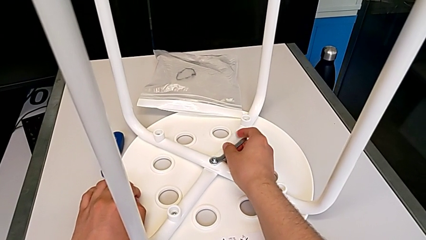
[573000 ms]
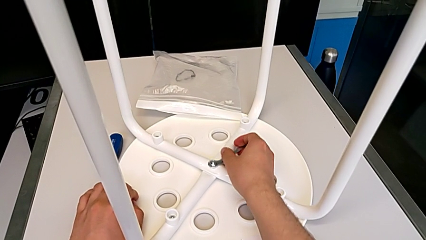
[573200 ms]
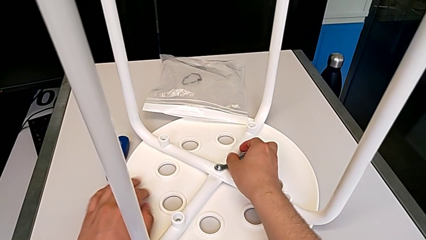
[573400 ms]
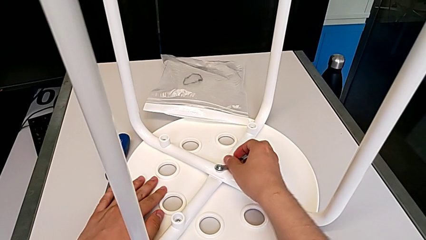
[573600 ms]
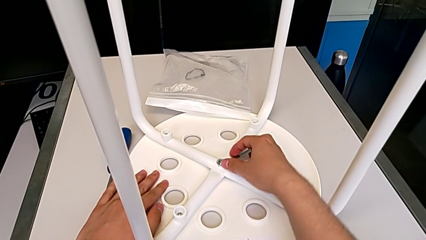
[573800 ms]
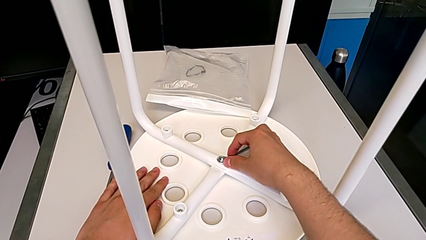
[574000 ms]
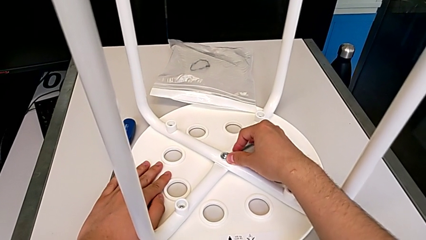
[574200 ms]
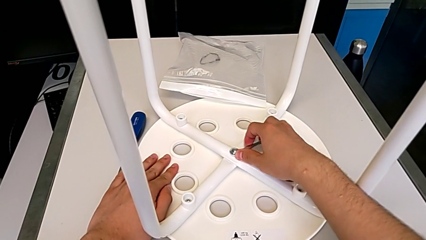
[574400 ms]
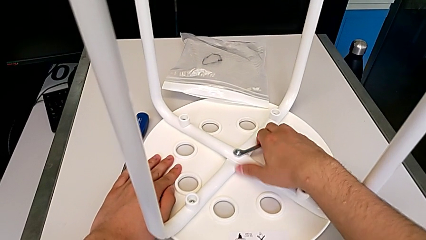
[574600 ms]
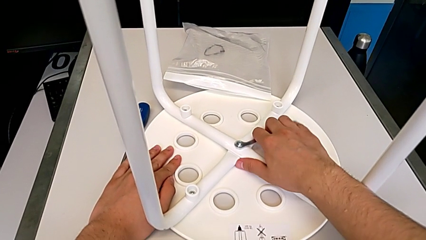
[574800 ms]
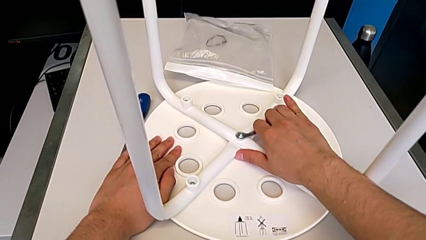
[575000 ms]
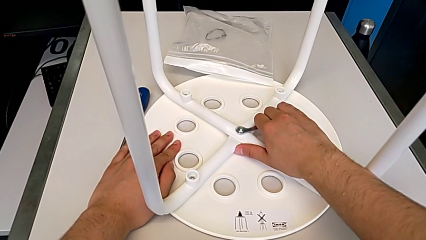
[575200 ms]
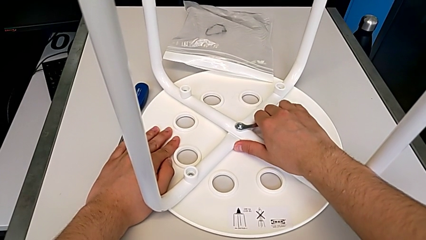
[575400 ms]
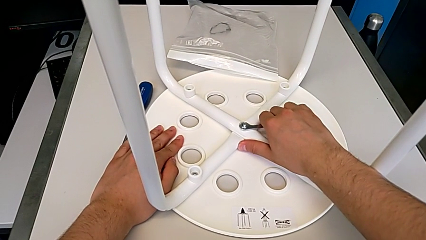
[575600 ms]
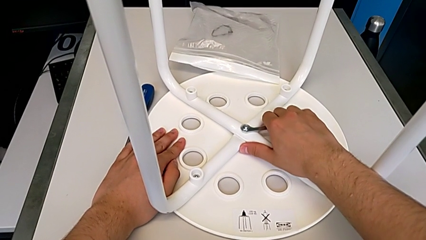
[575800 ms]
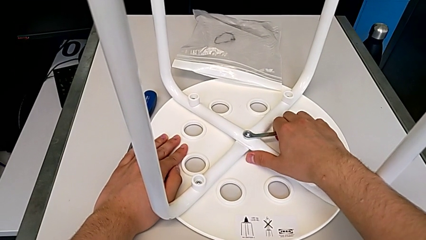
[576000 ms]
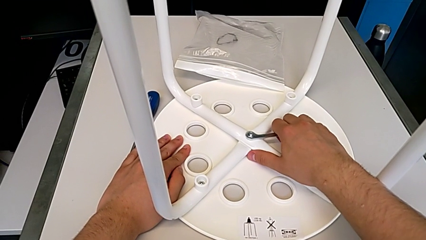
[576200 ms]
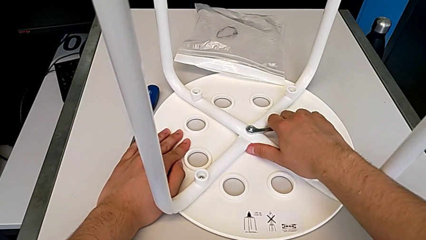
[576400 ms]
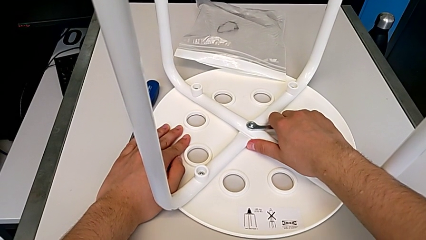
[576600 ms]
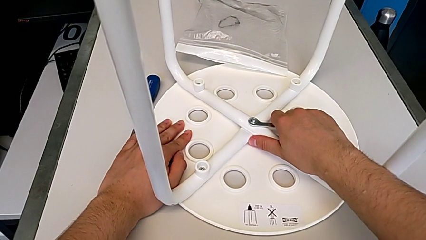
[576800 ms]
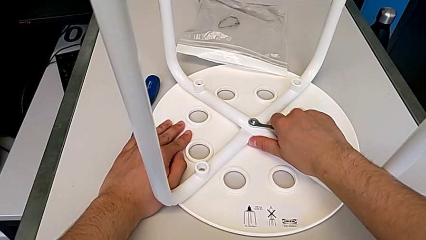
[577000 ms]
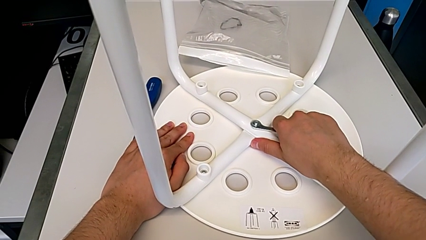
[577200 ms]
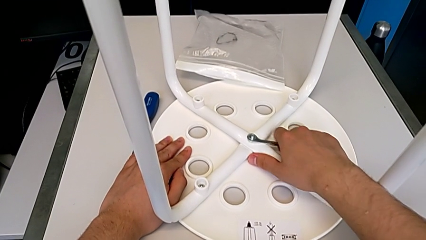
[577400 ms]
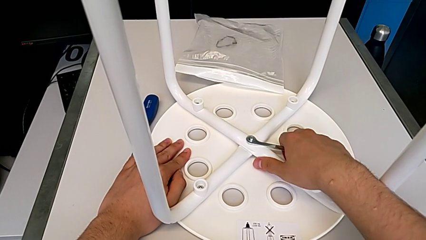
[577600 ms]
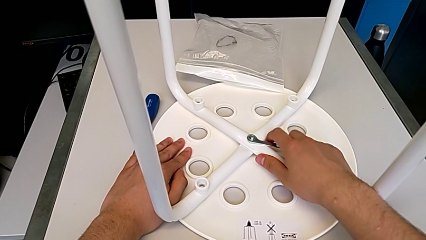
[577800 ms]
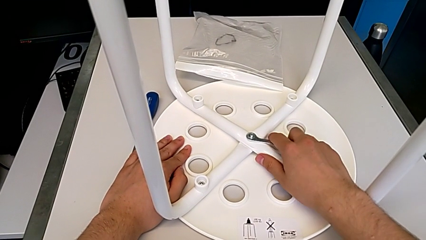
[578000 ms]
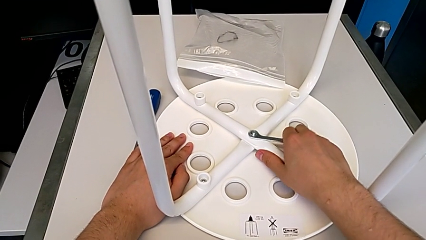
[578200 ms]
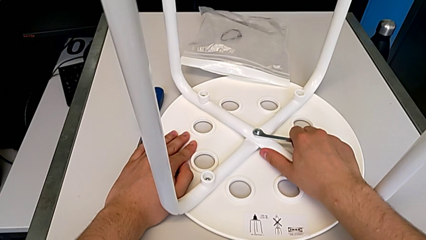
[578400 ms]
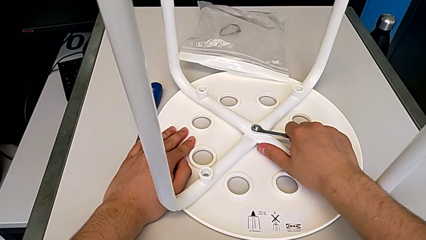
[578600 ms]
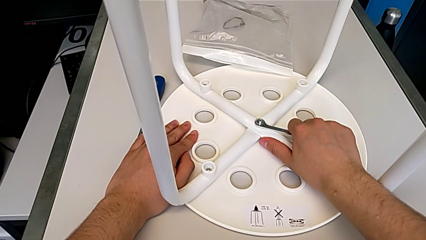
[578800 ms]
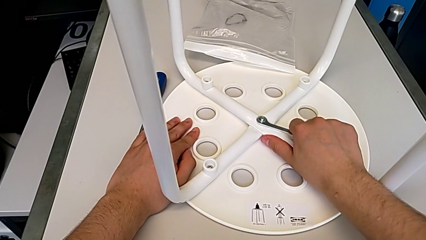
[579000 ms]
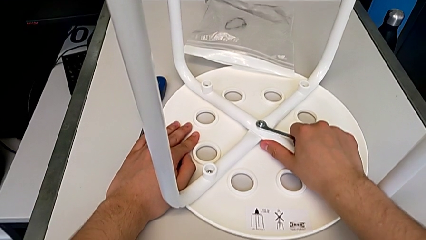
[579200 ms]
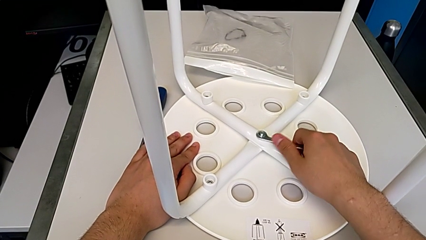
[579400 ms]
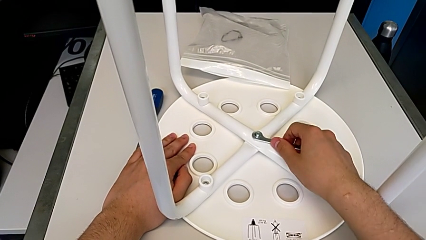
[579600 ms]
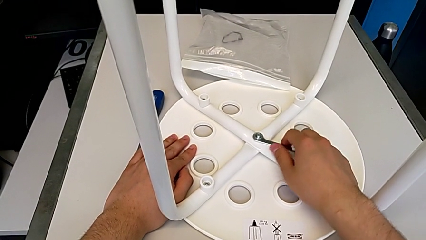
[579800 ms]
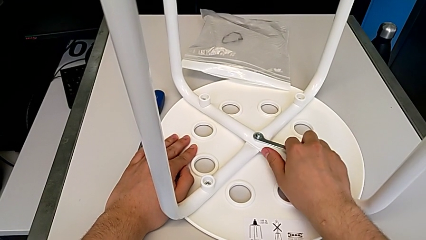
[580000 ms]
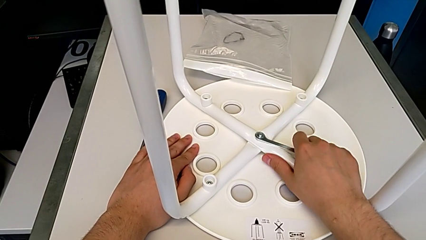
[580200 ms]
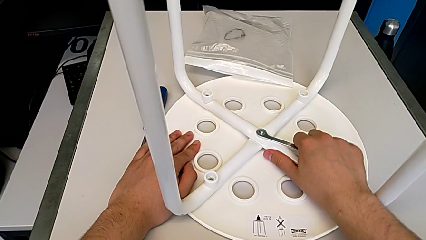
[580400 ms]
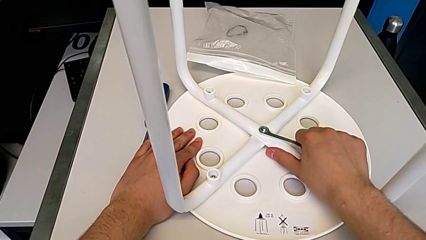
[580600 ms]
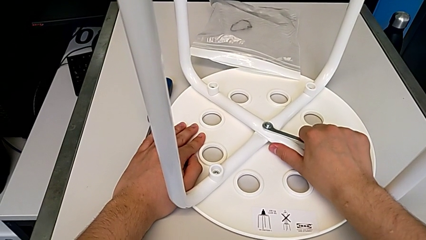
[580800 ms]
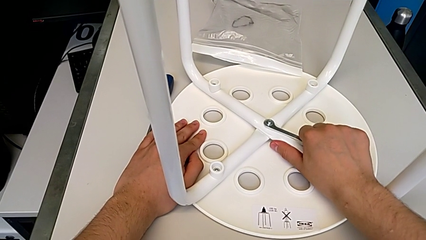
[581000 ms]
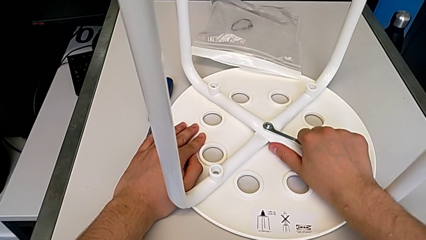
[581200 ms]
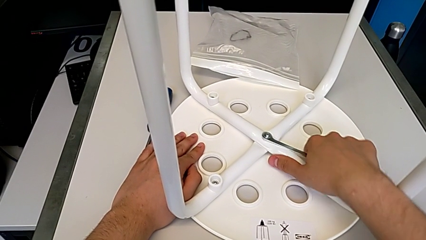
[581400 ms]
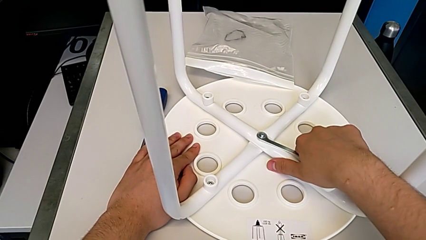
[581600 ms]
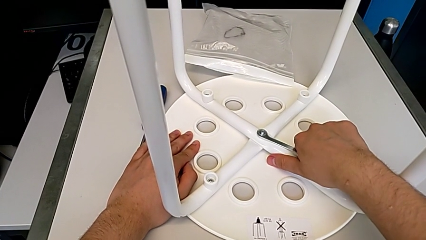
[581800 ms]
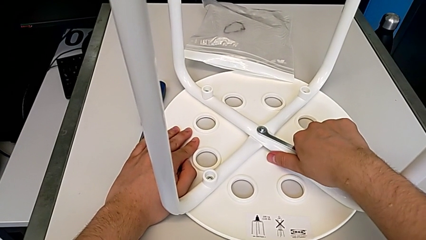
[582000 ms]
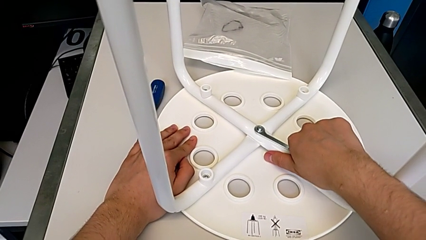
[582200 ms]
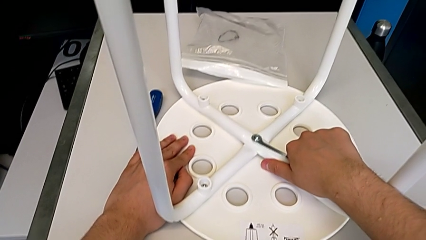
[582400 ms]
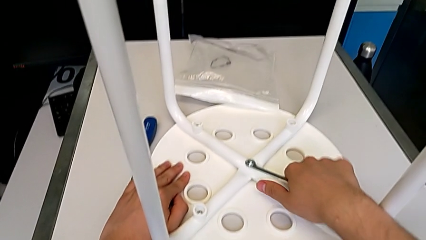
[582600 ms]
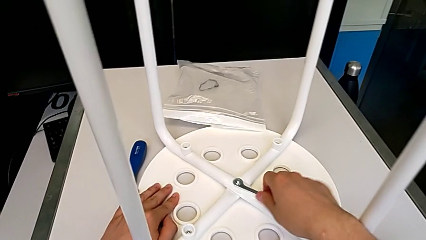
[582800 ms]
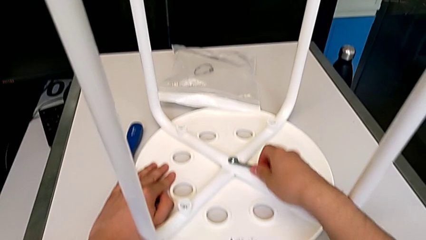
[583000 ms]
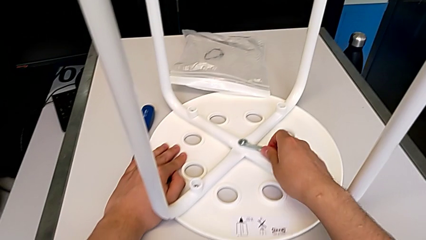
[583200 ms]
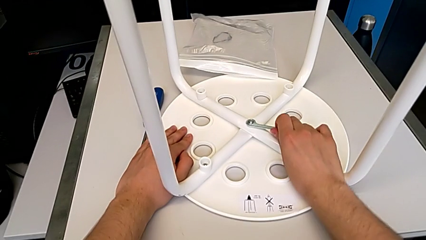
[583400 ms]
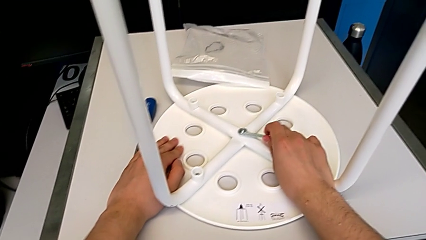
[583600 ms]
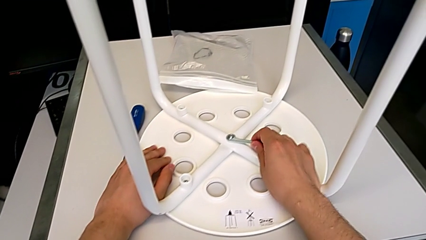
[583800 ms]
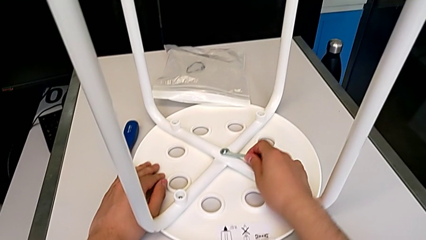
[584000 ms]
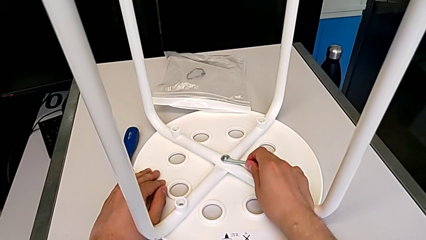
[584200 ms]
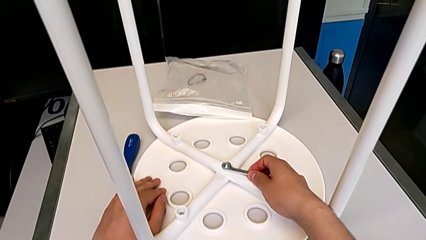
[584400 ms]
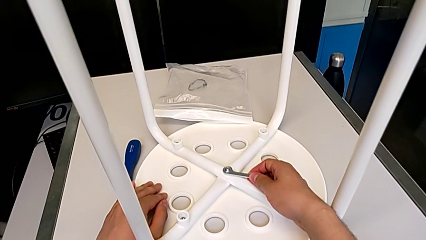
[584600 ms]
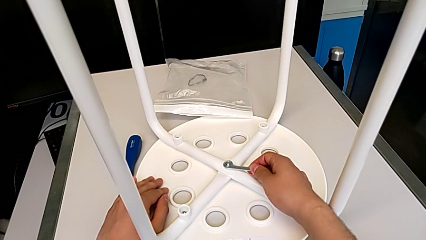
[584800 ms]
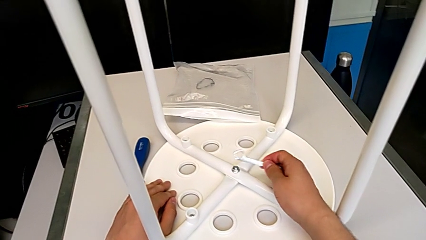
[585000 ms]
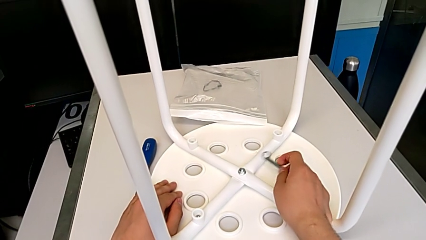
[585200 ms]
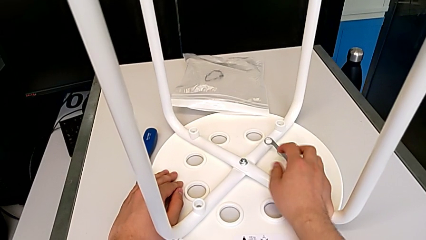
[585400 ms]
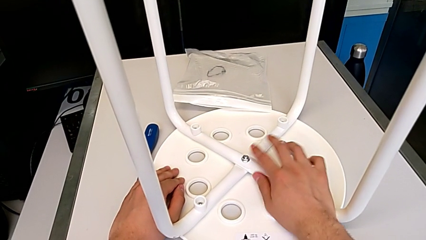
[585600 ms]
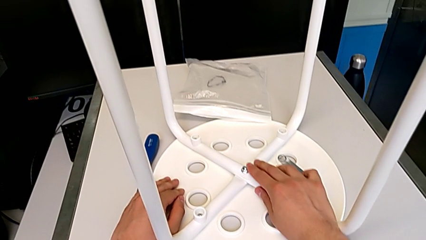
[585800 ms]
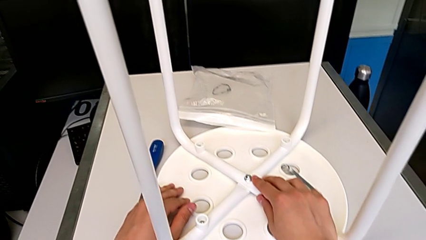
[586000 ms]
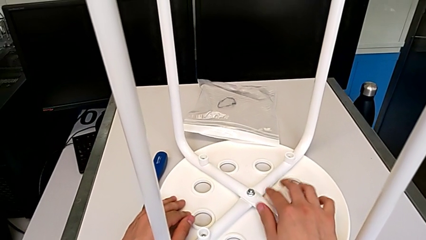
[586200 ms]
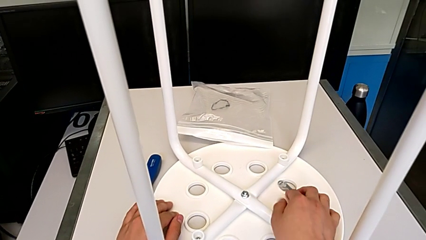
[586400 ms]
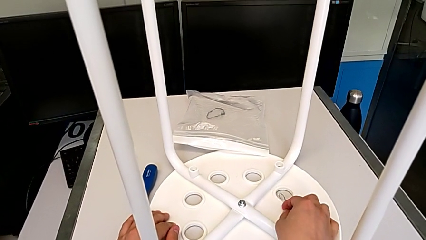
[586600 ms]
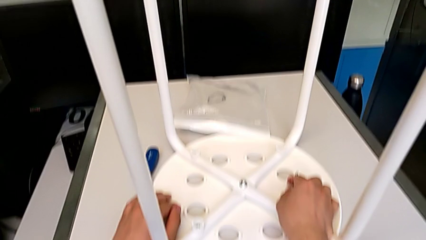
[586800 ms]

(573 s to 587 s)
The camera wearer is tightening the hex nut with the wrench. They screw the middle hex nut.
